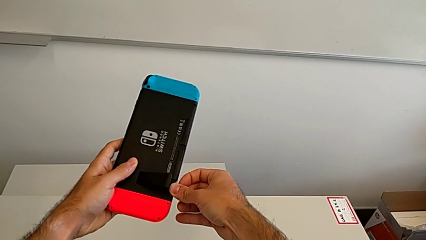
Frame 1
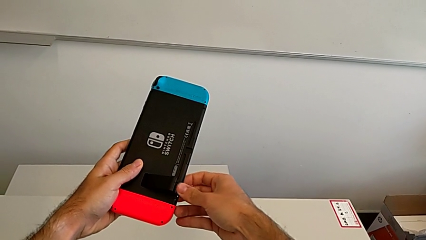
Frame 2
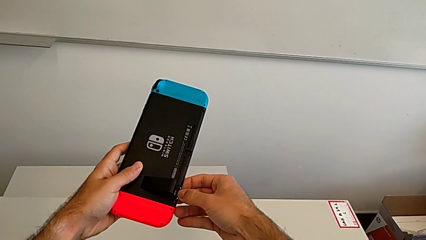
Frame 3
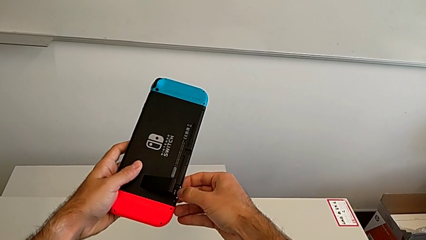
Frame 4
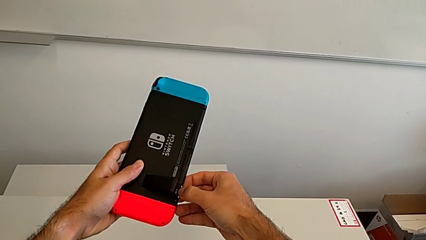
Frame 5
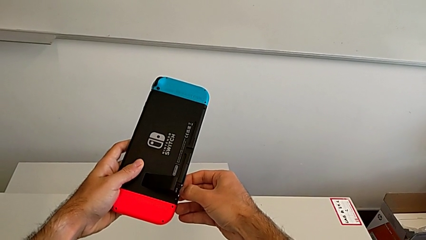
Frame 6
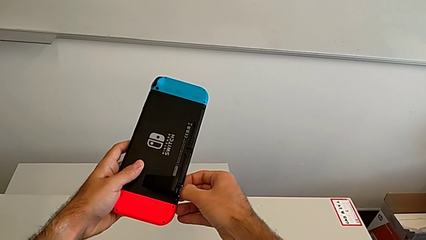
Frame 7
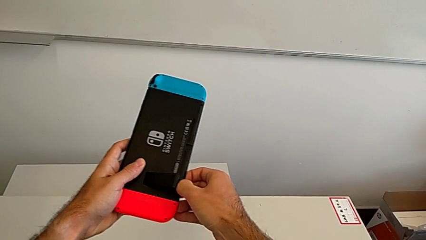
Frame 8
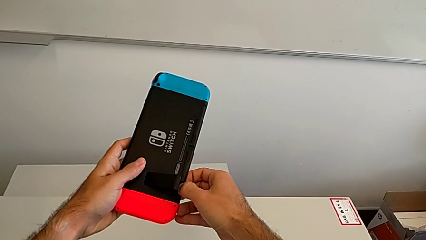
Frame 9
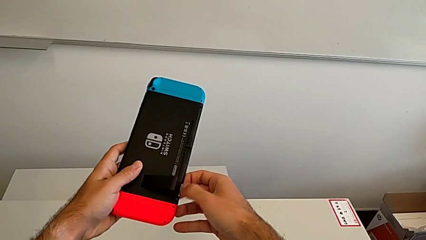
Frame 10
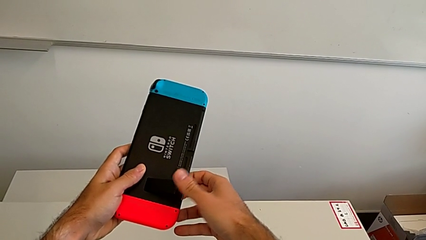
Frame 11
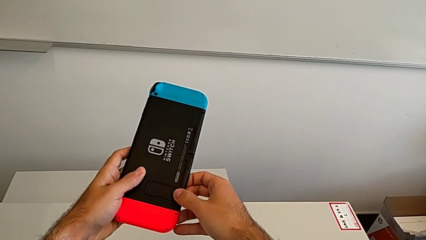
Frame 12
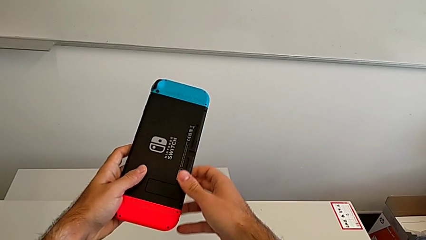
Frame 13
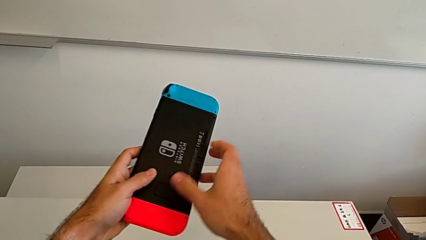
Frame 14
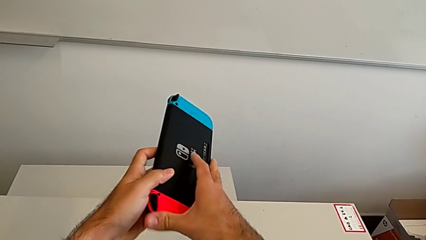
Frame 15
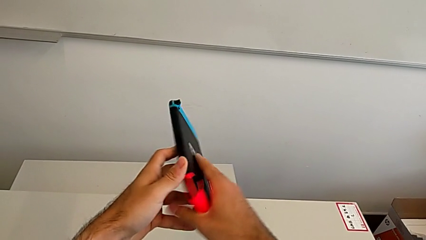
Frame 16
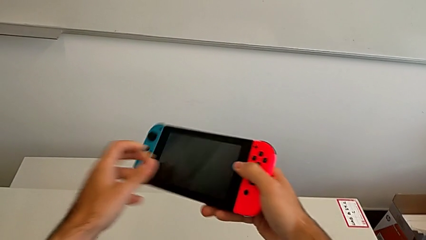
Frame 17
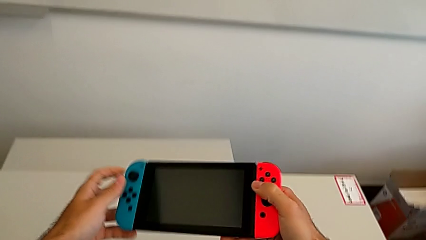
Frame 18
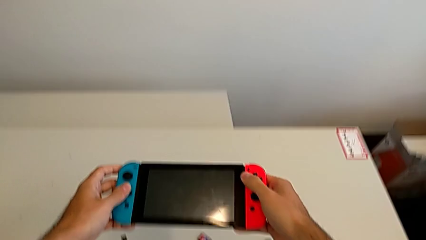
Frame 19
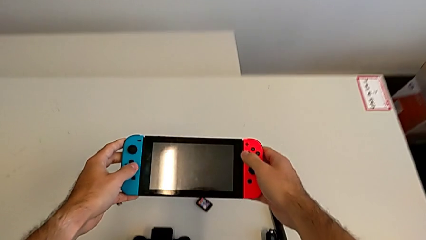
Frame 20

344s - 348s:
The camera wearer is changing micro SD cards. They keep inserting the new SD card.

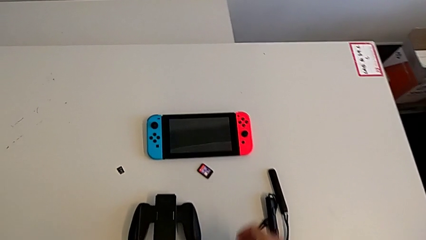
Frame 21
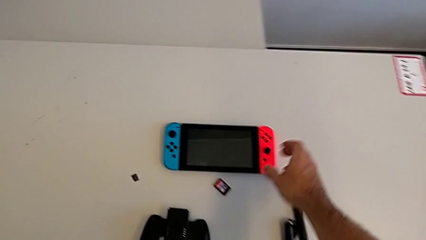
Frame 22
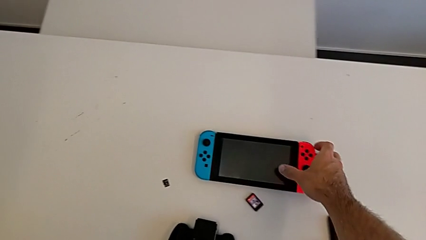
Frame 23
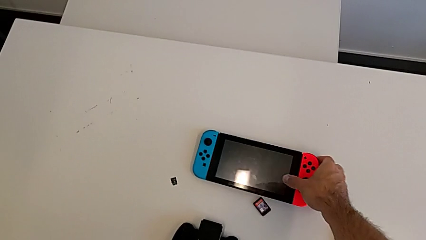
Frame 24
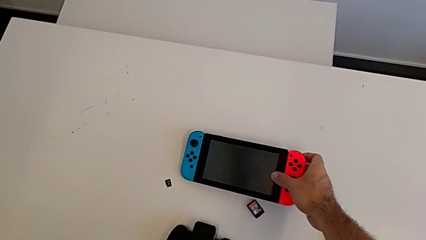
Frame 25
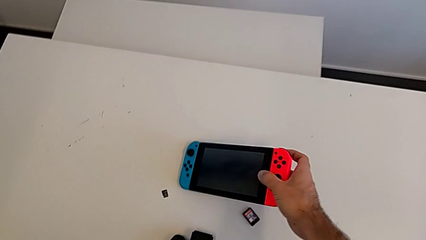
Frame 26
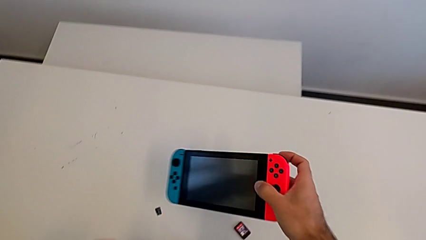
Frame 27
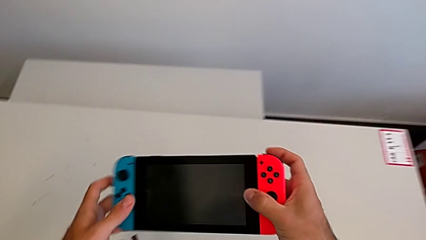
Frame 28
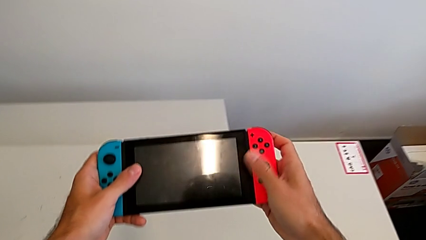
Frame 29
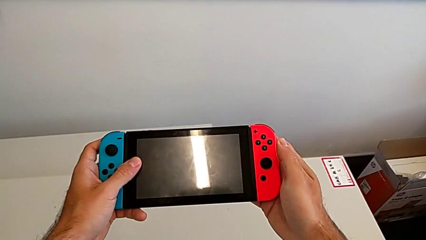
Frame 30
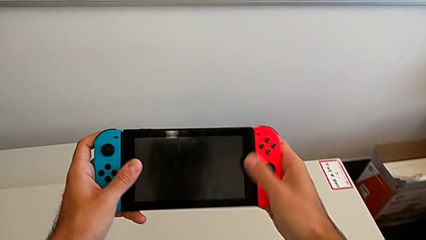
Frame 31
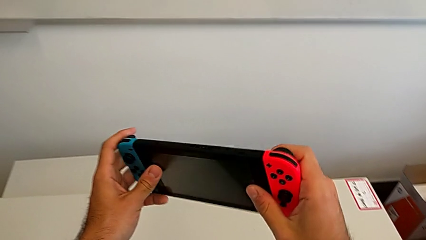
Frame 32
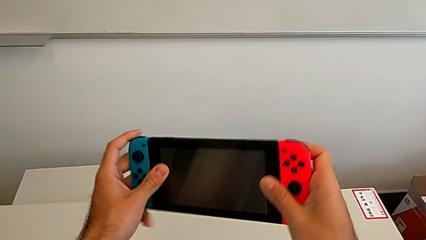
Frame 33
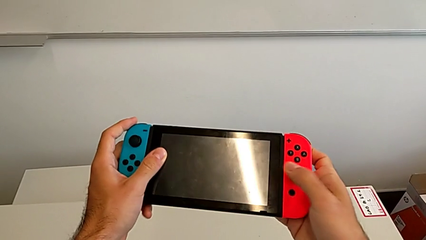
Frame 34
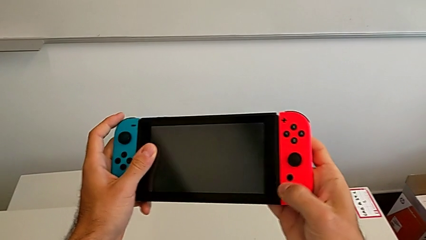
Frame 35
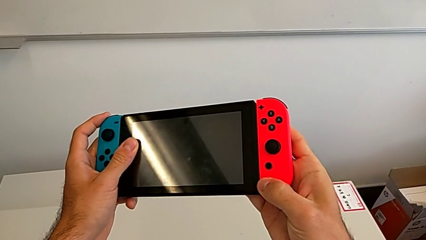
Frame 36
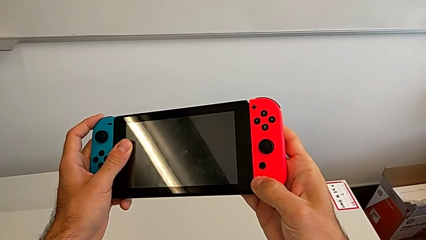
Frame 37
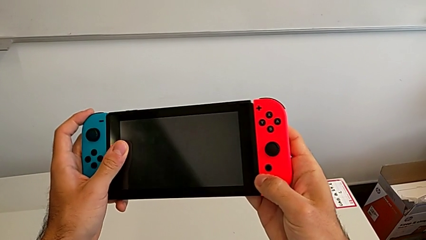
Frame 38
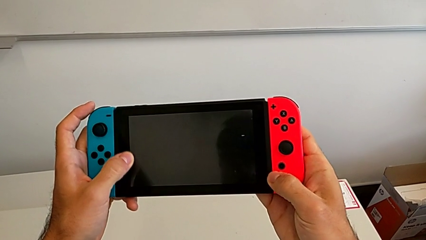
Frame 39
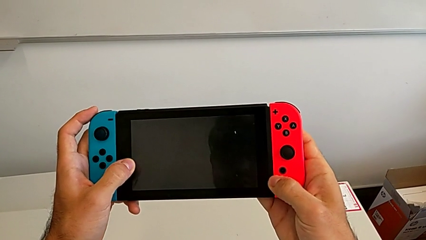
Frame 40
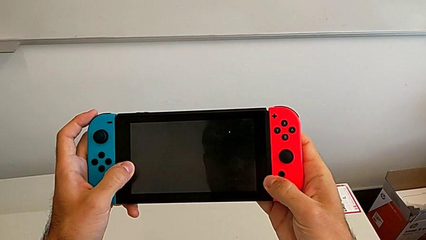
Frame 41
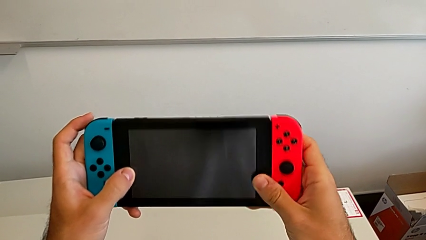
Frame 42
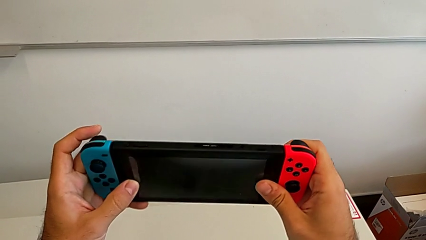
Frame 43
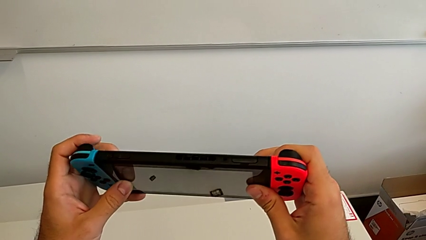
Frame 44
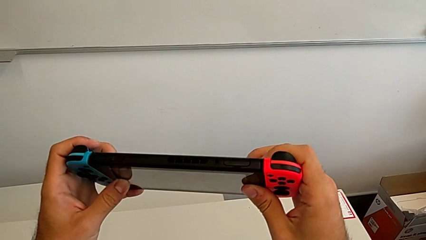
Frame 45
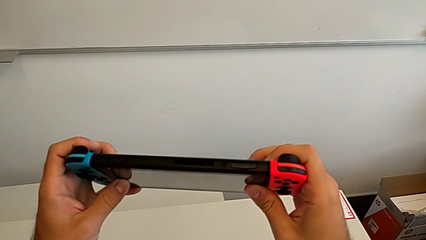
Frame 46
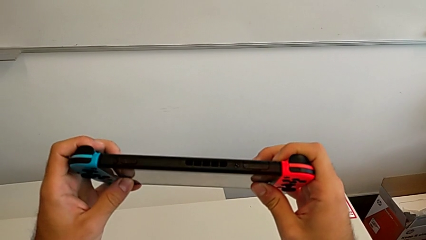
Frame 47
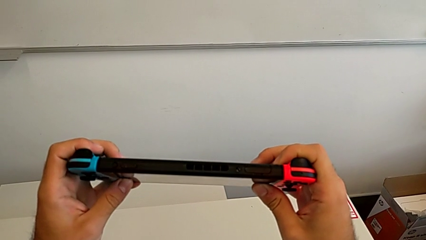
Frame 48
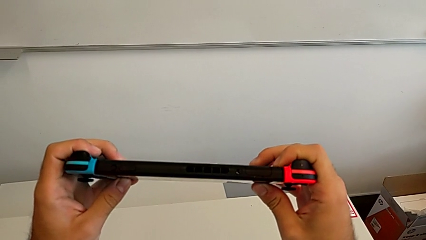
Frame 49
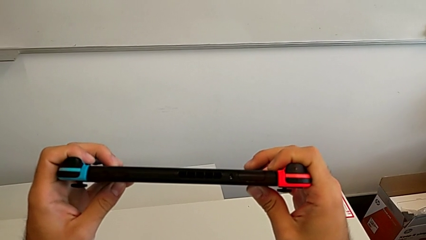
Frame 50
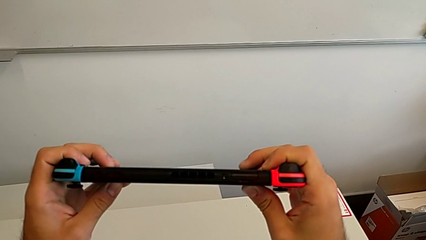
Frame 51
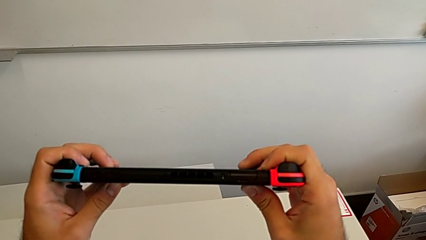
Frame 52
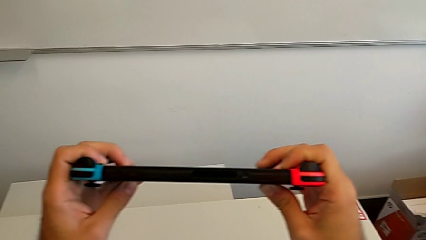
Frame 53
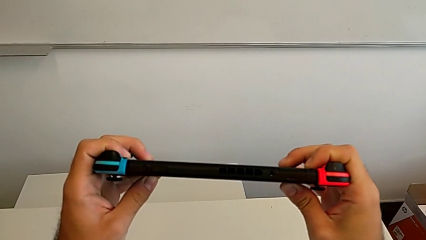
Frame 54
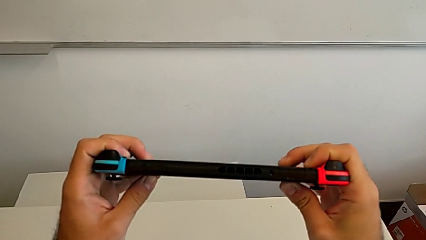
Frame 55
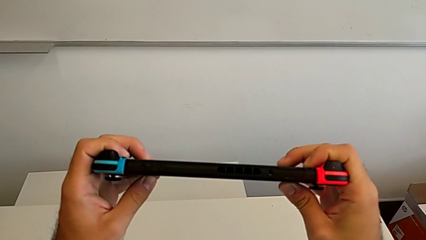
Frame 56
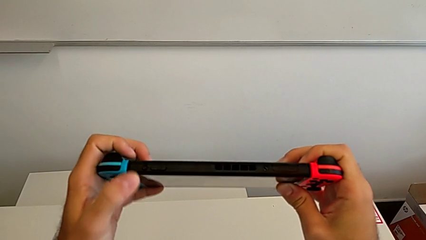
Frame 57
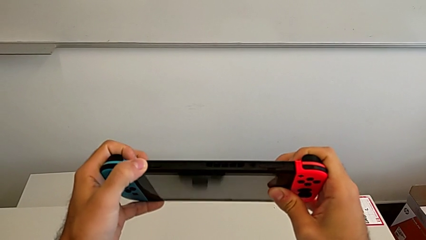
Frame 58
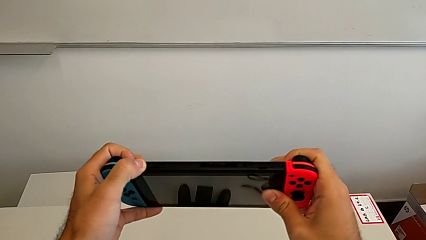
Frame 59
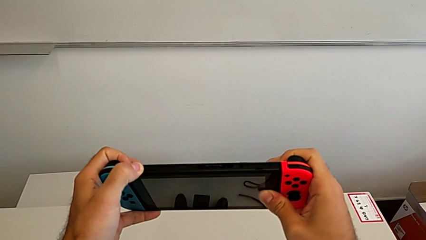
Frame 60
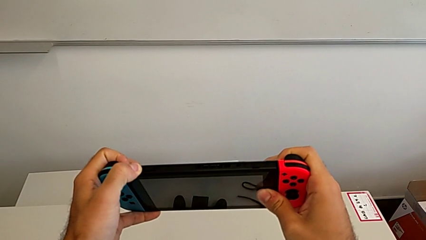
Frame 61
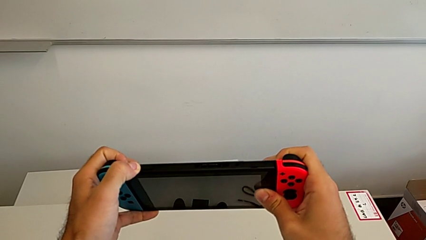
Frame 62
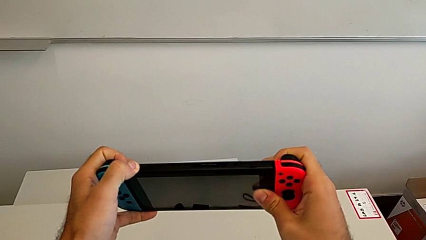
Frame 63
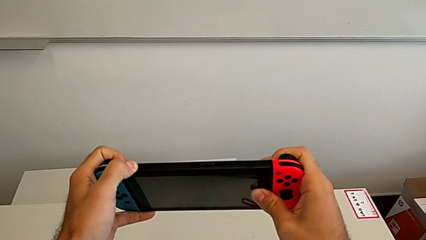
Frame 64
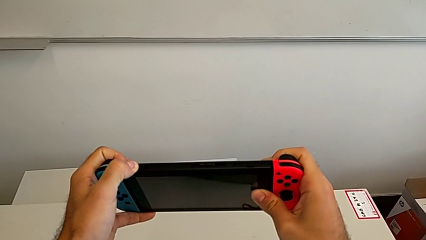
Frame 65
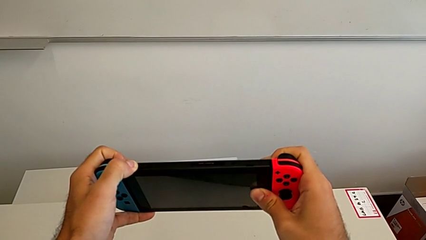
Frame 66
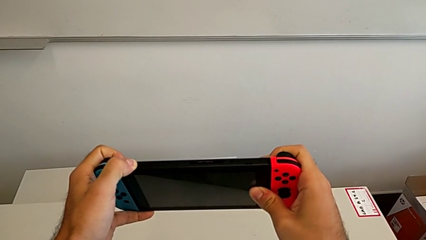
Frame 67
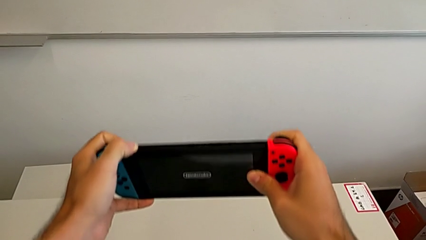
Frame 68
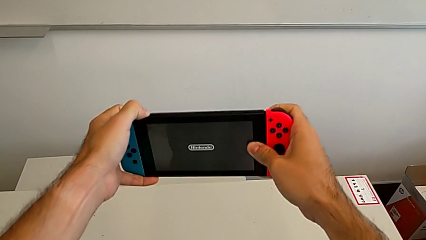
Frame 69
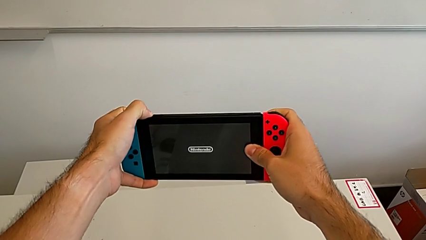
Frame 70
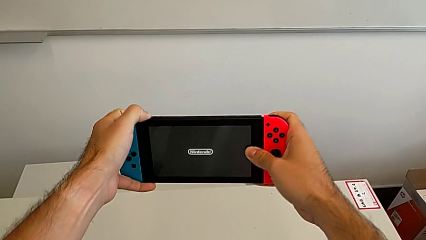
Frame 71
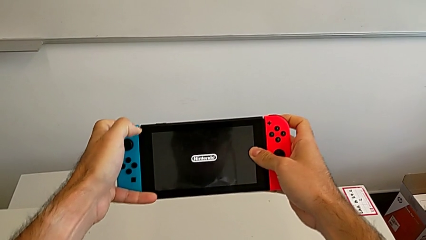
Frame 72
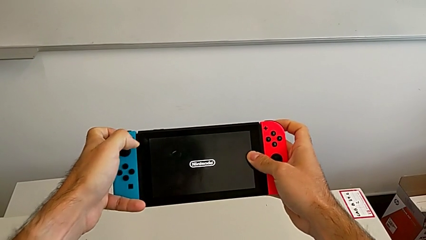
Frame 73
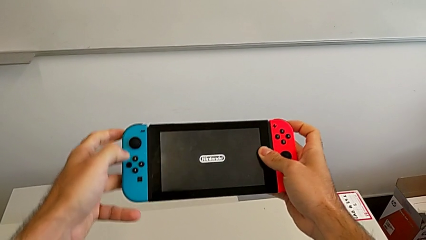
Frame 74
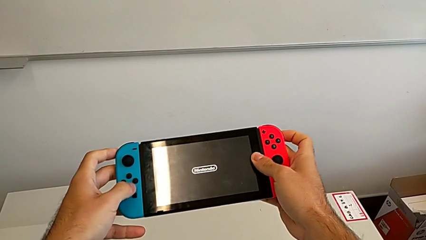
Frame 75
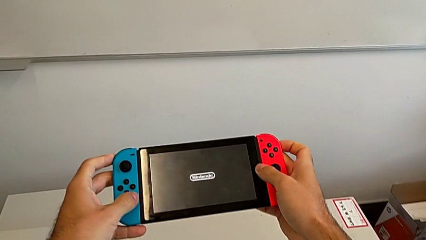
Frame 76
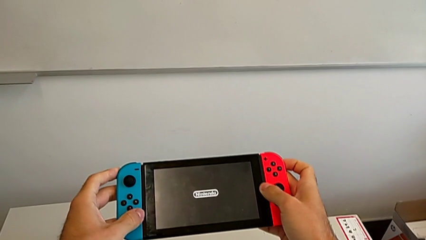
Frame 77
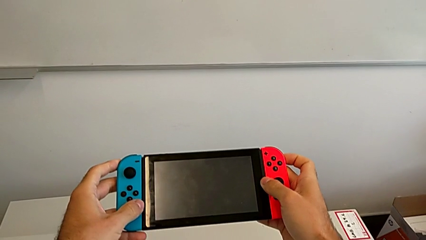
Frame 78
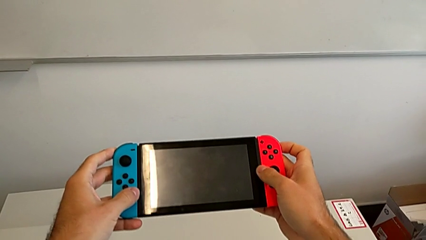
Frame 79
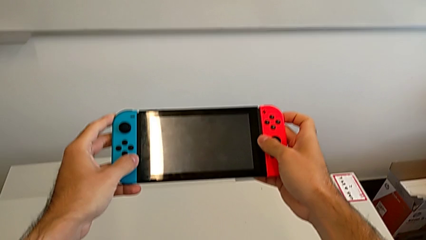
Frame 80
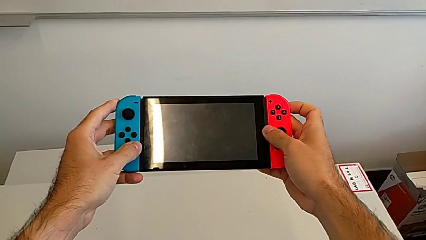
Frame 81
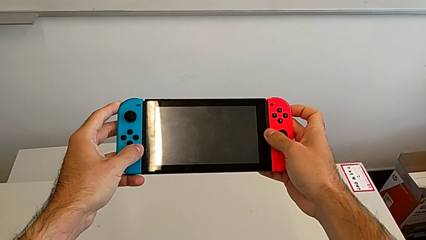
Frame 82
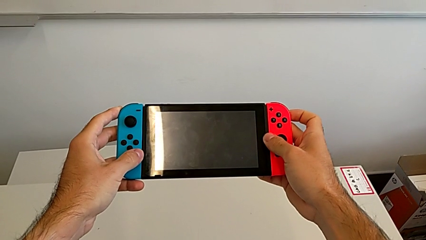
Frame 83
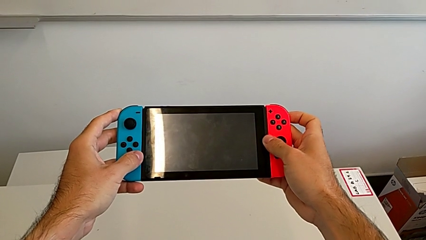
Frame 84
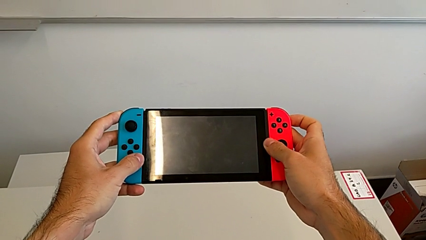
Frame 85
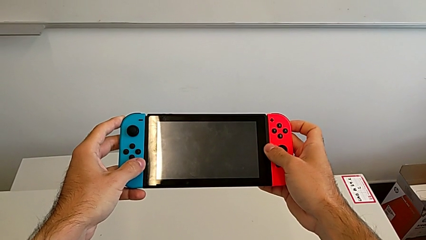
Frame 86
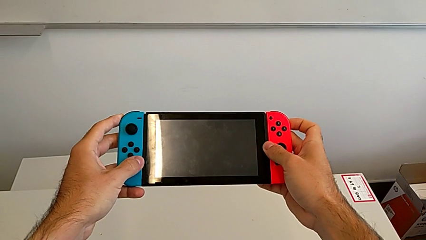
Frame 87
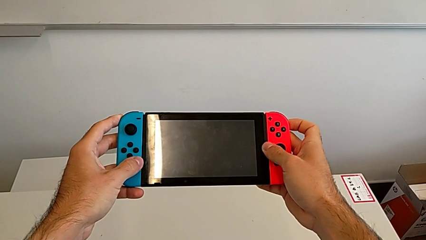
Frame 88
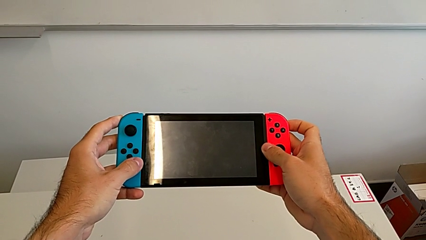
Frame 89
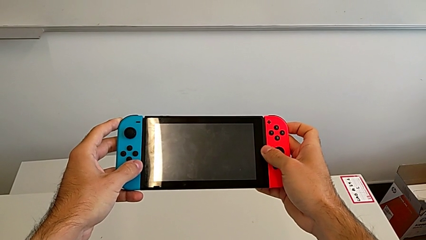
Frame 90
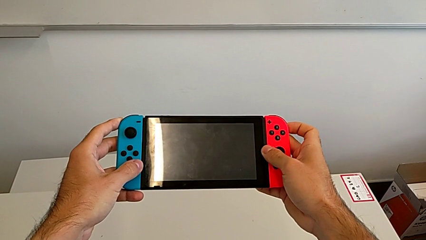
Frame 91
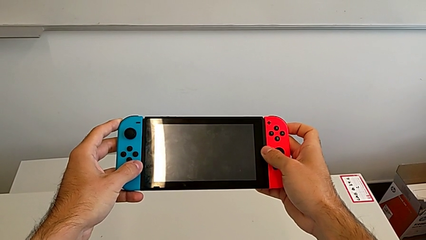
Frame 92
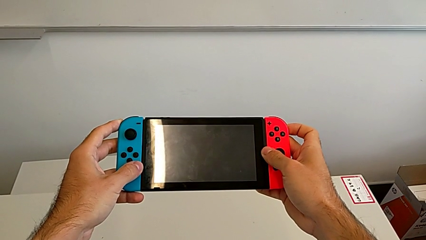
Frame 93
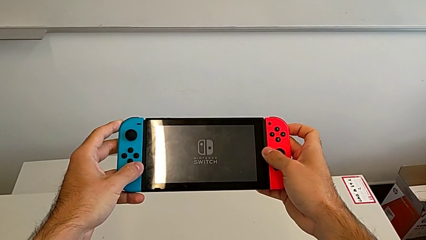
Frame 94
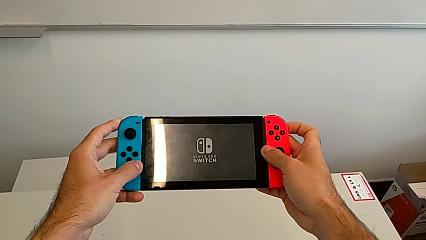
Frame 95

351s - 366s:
The camera wearer is turning on the Nintendo Switch. They grab the Nintendo Switch, turn it on and begin to hold it.
